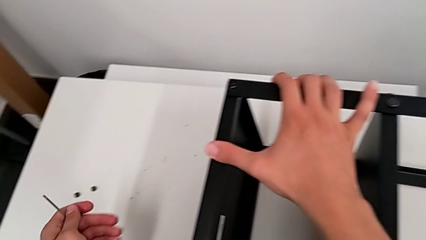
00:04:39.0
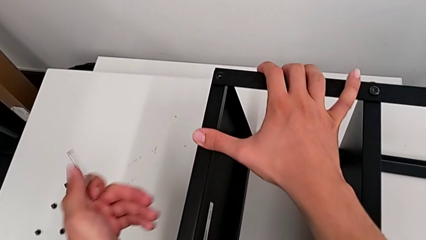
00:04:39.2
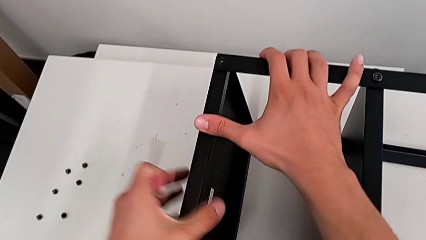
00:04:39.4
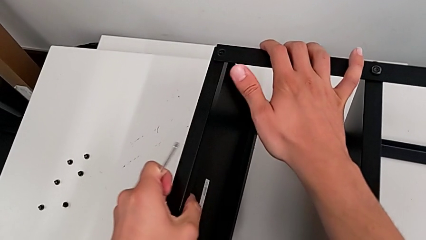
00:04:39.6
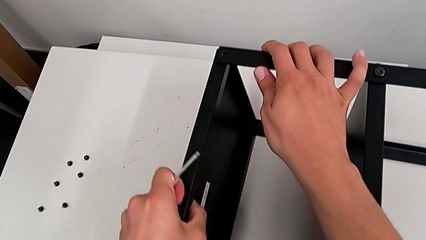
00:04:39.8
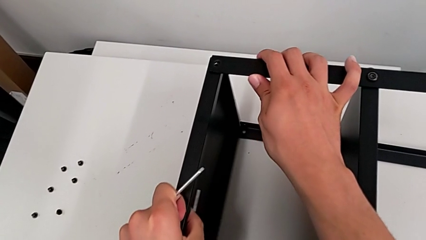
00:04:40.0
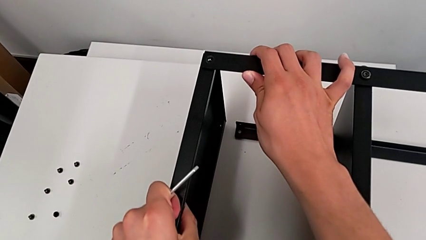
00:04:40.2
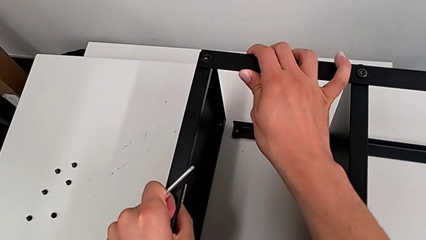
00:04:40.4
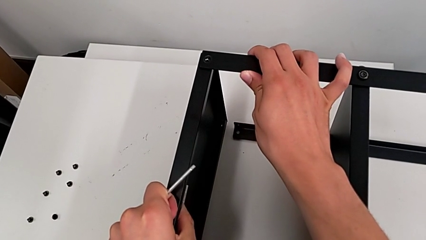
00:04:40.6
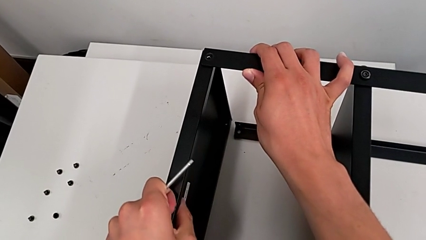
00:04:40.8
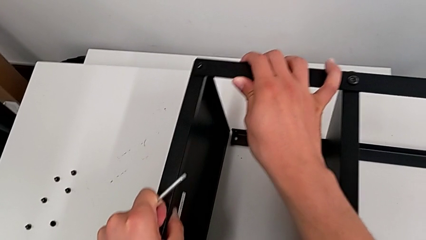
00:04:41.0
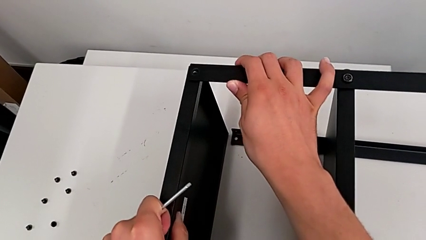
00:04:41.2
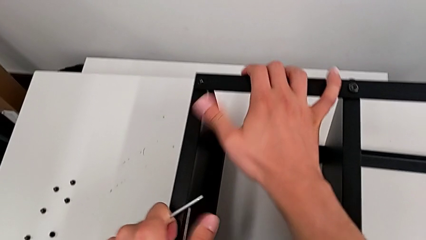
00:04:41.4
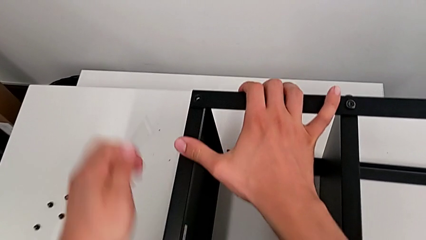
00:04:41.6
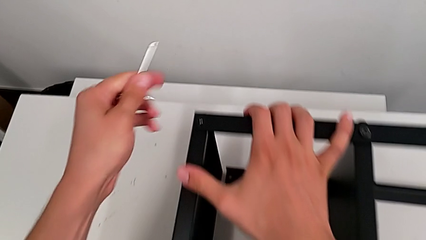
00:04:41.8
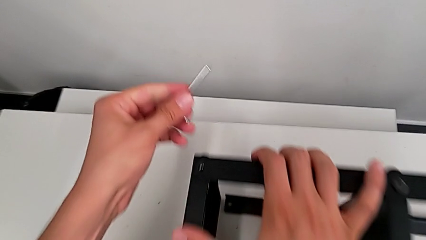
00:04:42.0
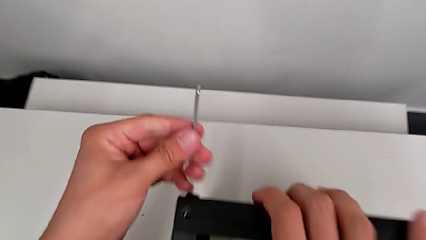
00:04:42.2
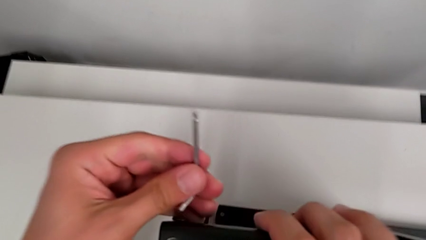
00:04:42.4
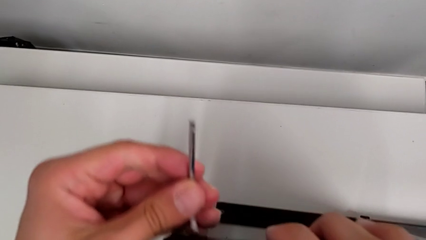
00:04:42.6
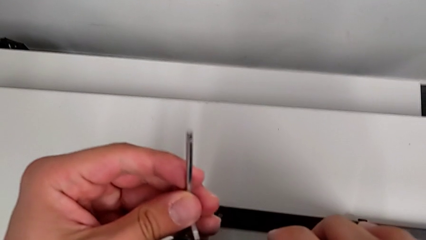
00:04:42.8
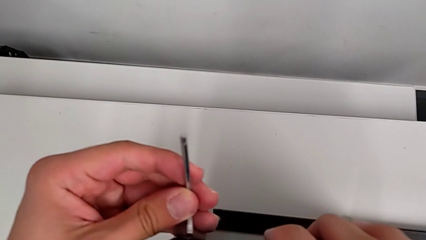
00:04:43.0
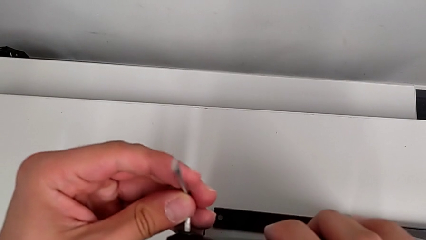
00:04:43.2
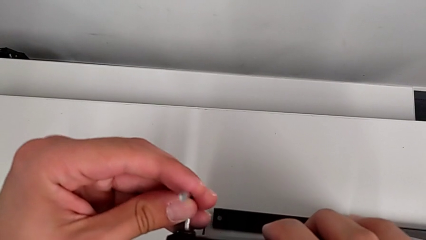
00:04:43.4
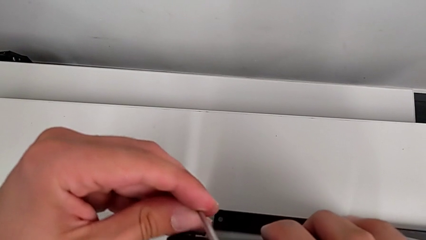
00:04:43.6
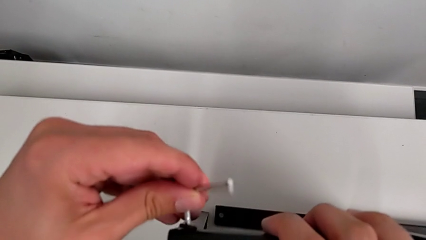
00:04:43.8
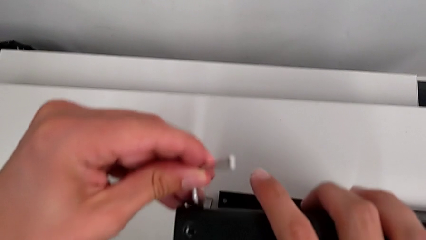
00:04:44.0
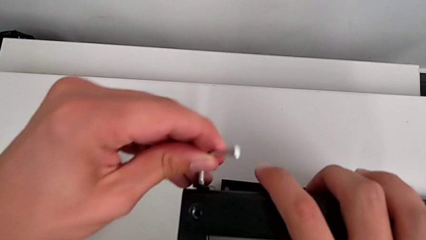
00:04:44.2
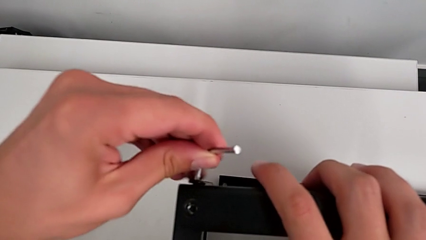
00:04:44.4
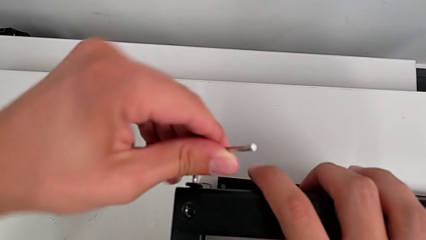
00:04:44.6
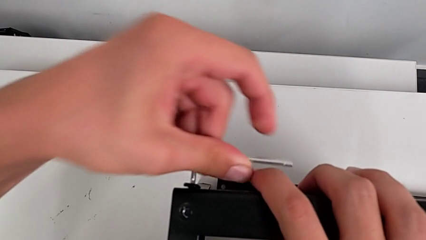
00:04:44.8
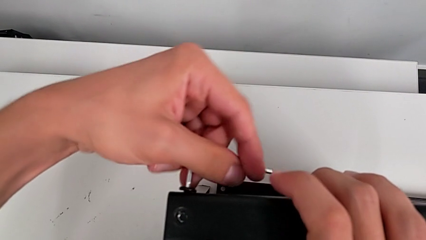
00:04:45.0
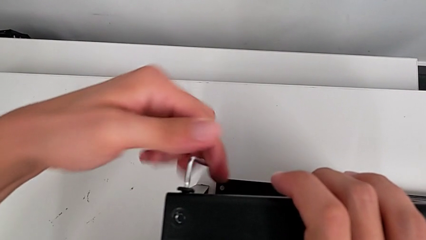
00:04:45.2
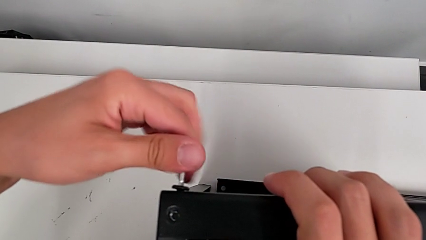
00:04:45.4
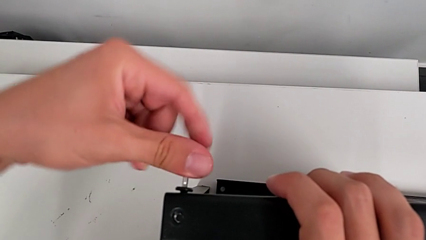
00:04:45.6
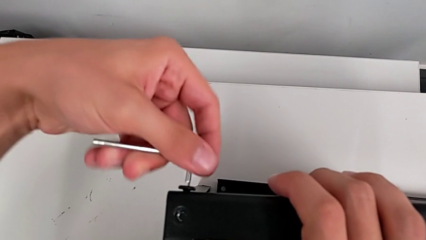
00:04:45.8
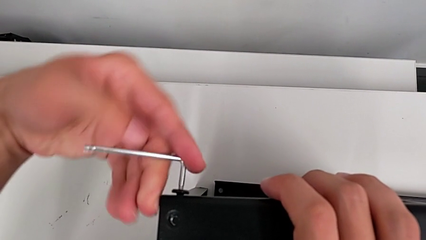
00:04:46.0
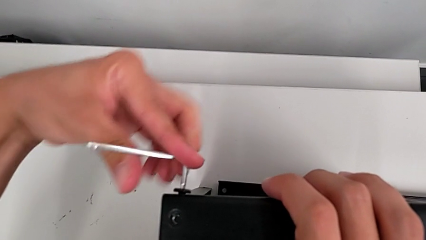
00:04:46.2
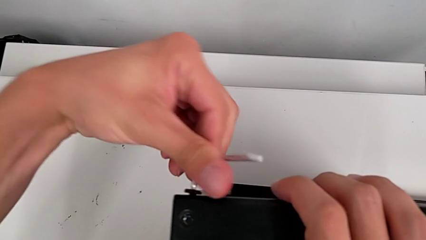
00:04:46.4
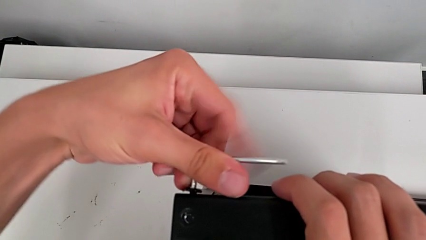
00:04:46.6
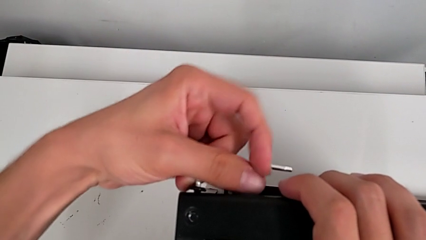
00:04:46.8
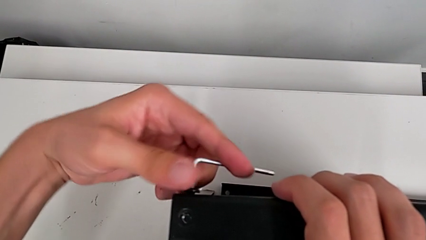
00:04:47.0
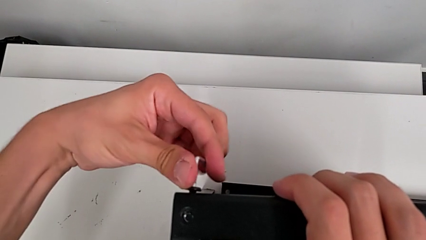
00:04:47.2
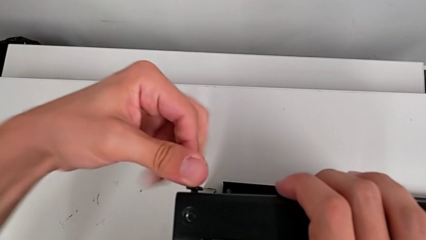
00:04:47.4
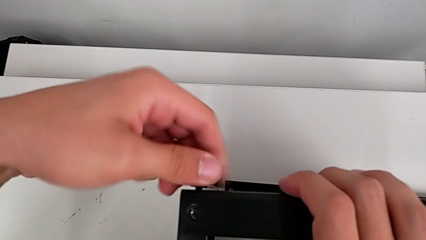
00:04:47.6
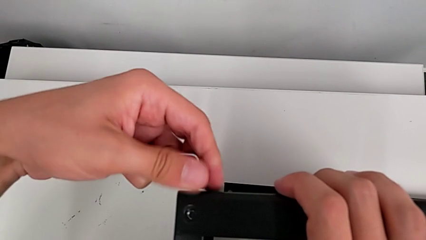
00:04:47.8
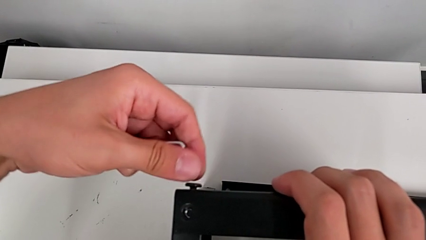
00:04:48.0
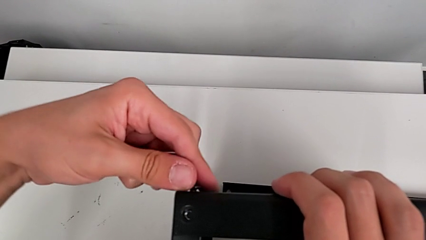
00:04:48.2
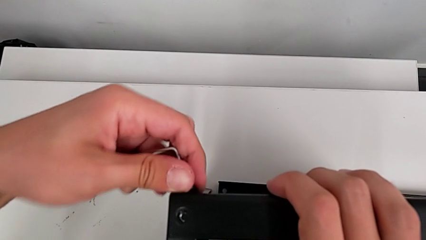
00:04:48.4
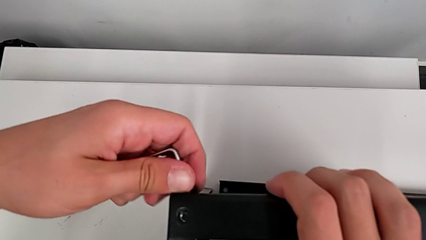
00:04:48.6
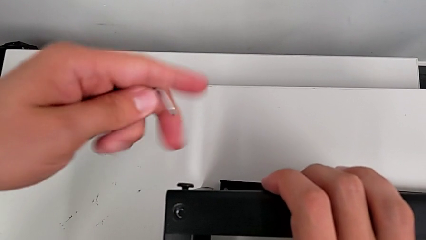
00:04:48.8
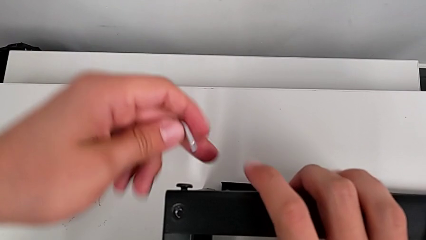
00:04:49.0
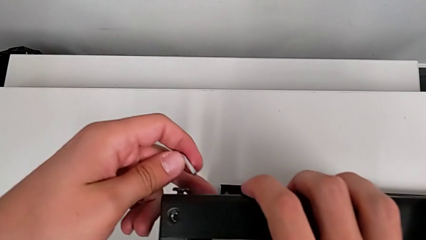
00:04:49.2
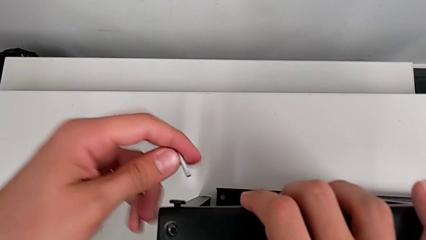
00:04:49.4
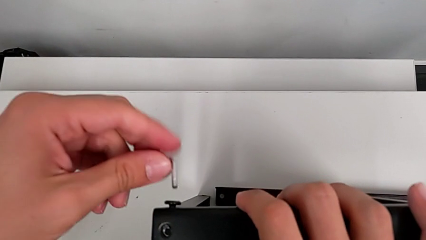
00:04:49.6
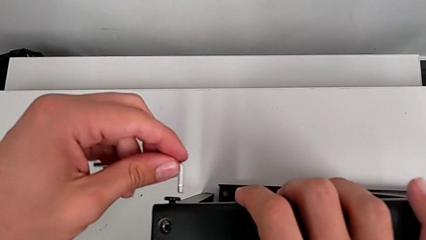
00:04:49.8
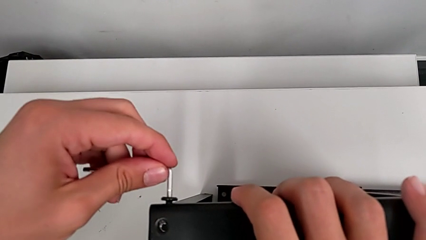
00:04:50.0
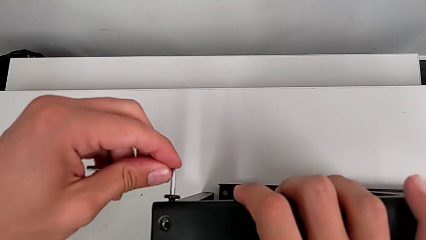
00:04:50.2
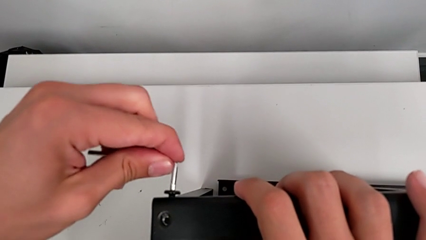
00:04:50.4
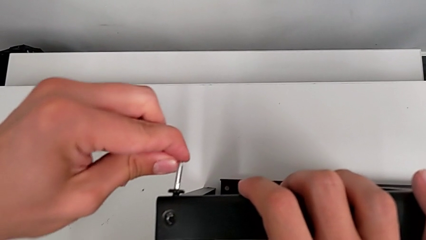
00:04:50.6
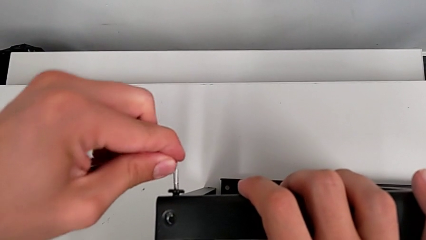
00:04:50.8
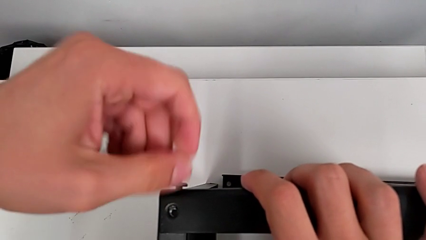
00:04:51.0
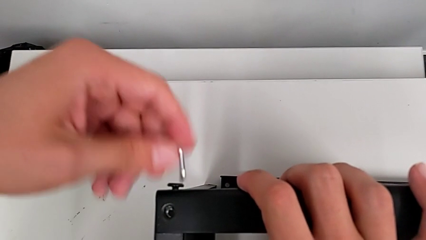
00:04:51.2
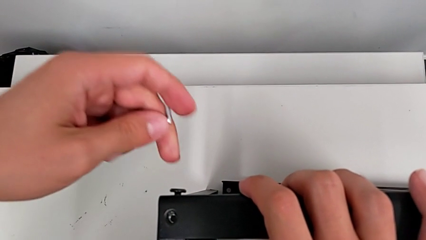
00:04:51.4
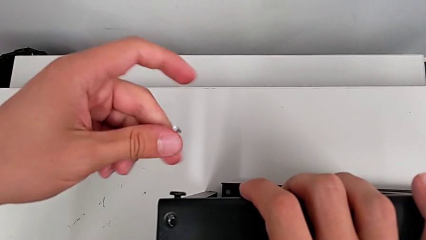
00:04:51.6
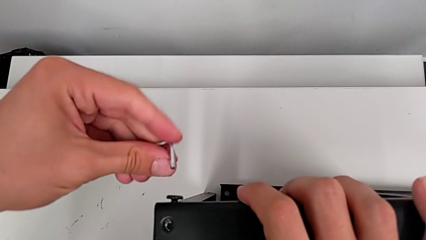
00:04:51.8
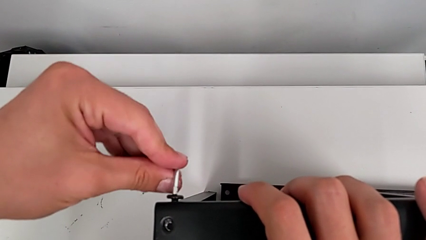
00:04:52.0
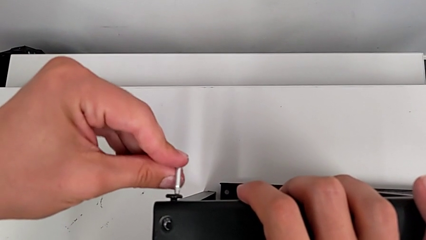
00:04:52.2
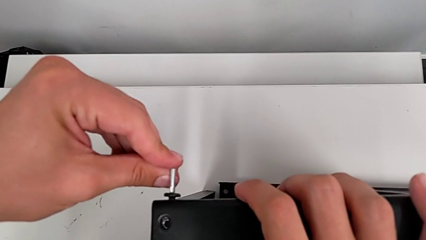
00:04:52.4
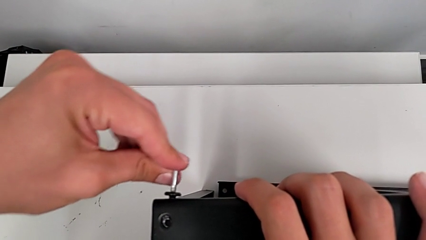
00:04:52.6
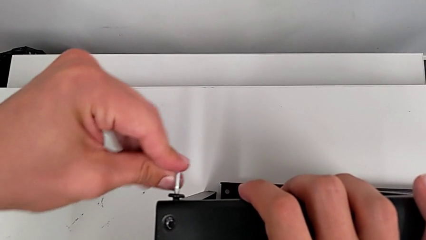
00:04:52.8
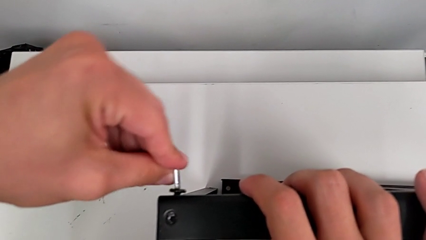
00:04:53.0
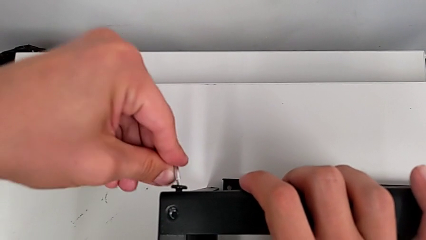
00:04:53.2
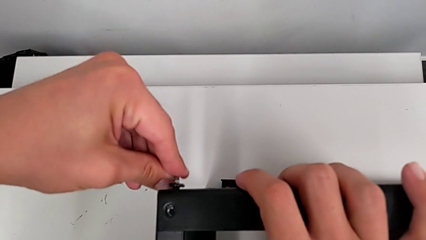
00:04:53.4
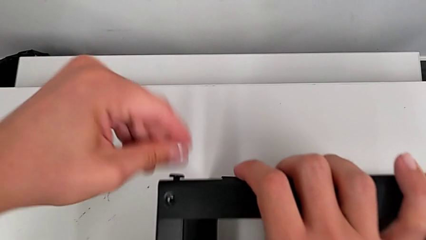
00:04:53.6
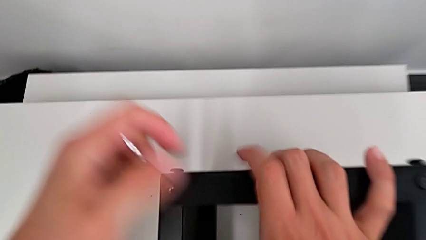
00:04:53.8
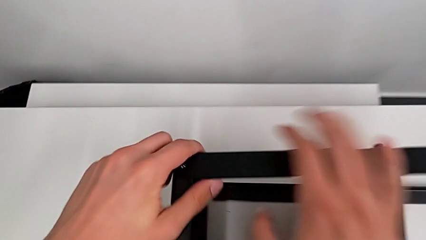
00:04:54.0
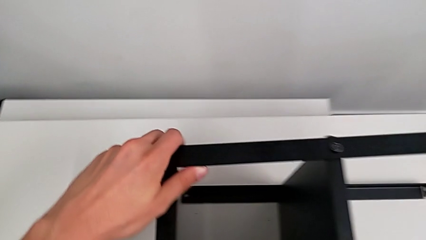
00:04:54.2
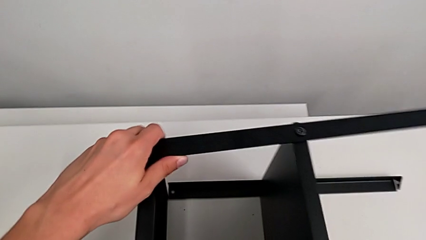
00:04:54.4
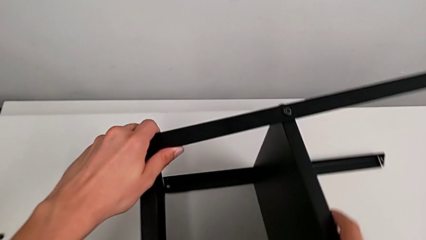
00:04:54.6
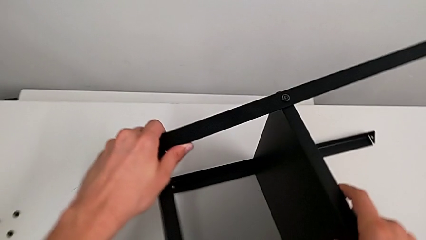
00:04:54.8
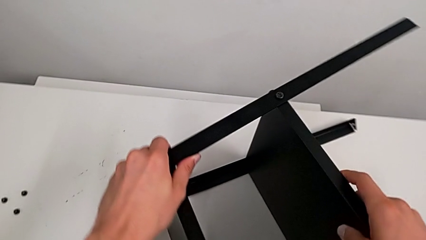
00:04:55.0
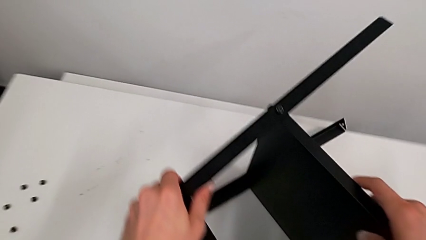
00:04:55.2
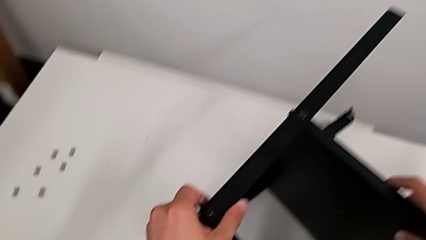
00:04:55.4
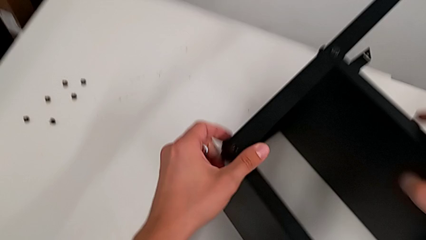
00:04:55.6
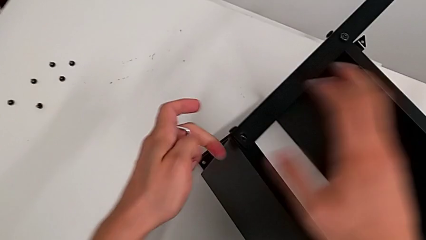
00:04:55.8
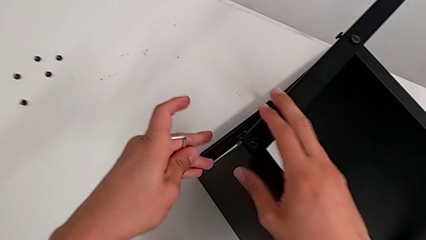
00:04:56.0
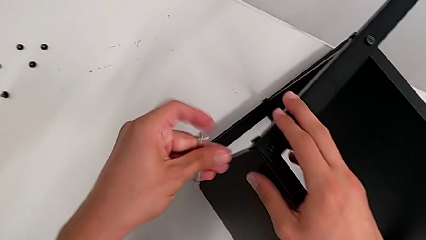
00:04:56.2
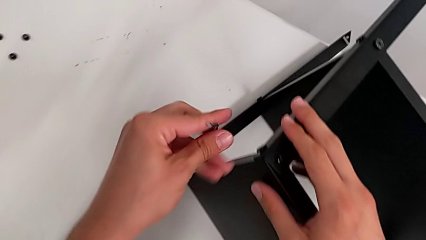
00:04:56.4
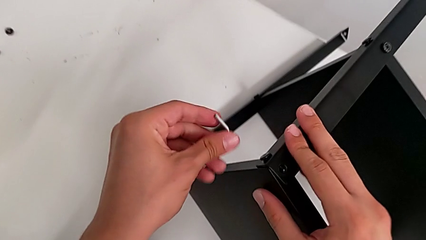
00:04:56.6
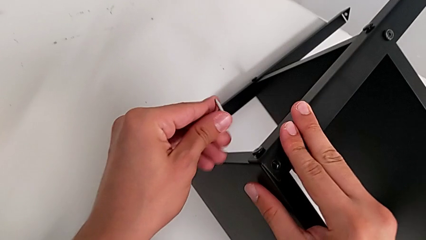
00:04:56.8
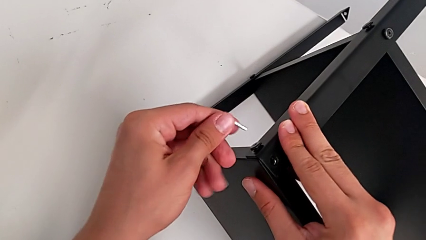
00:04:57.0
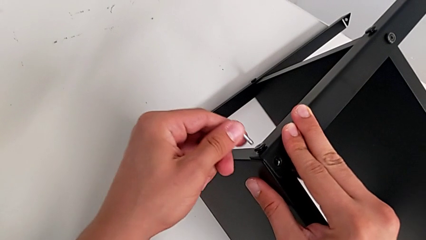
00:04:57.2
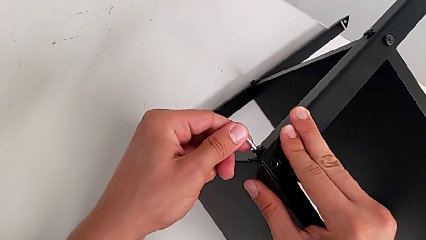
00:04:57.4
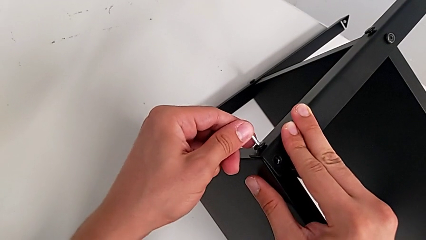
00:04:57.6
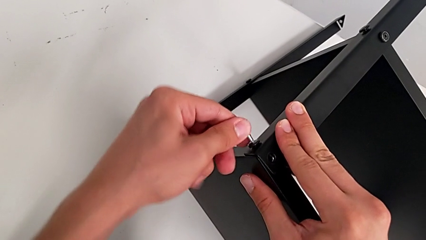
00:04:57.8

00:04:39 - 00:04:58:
The camera wearer is disassembling the top table. They disassemble the top tray, approach the hex socket head, insert the Allen wrench, unscrew the hex socket head, withdraw the Allen wrench, insert it, withdraw it, slide the nightstand and insert the Allen wrench.
